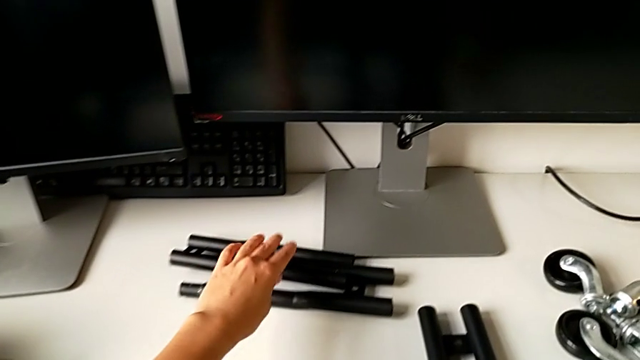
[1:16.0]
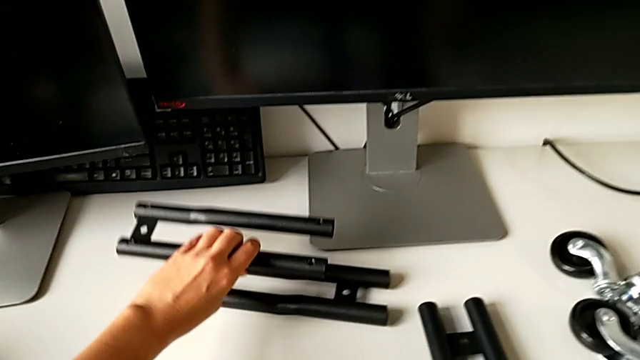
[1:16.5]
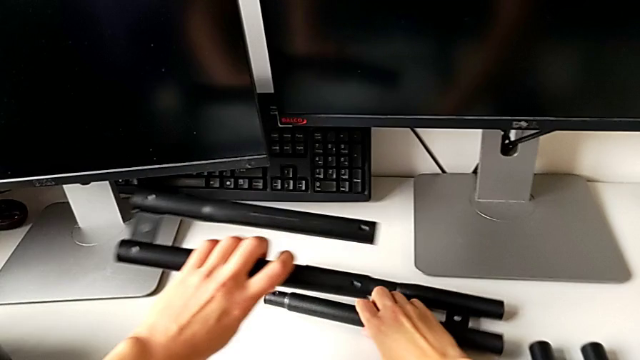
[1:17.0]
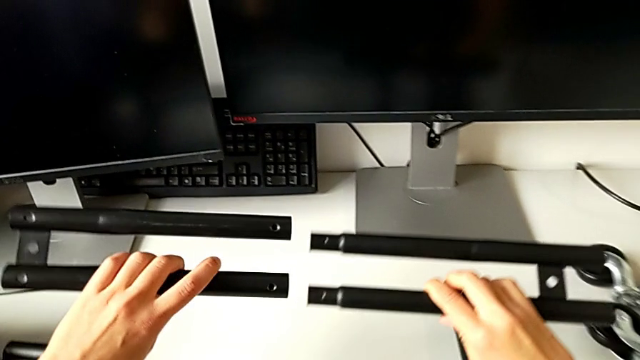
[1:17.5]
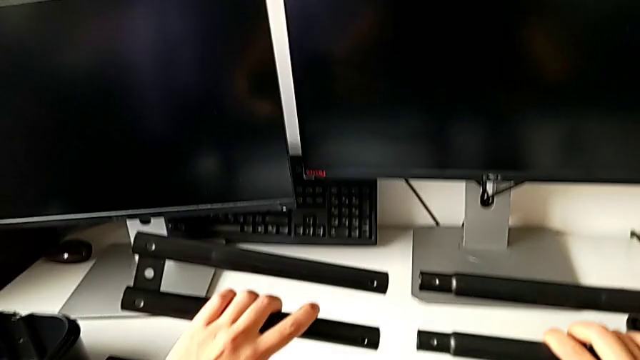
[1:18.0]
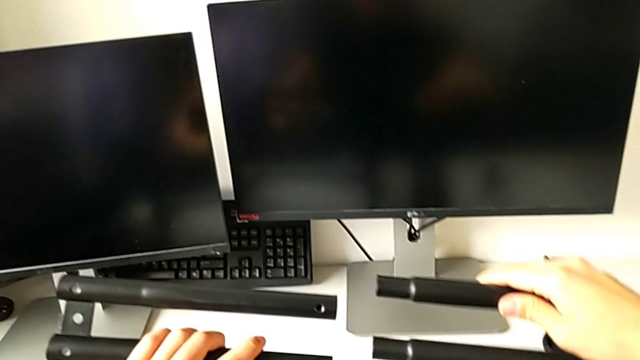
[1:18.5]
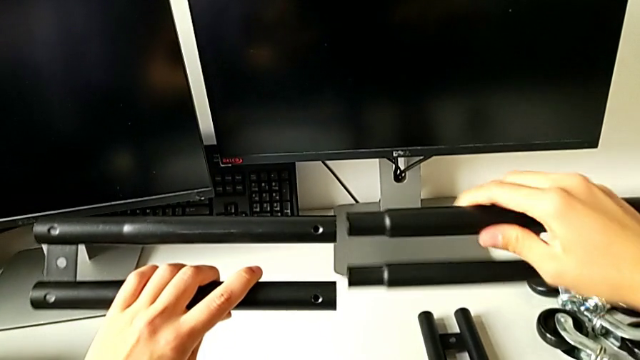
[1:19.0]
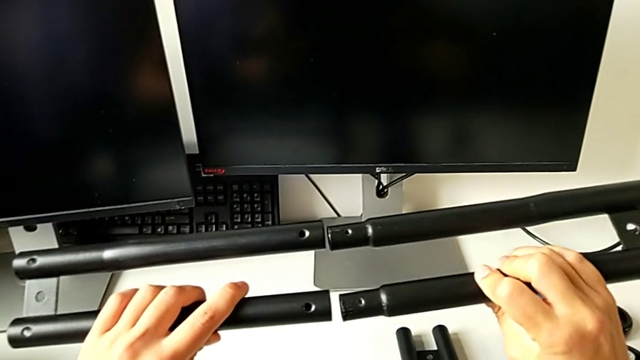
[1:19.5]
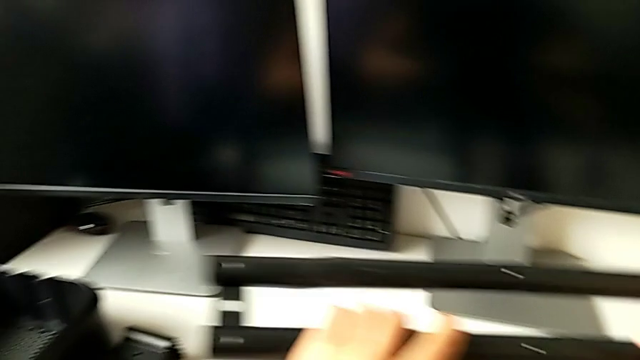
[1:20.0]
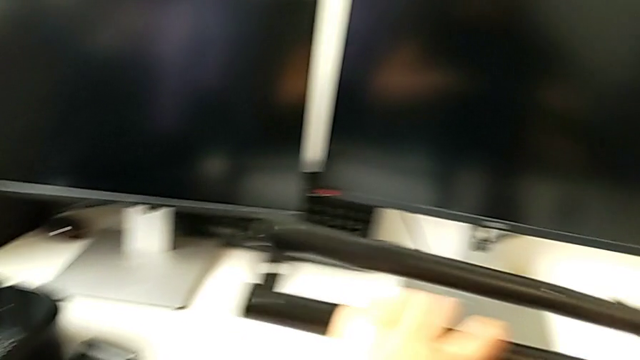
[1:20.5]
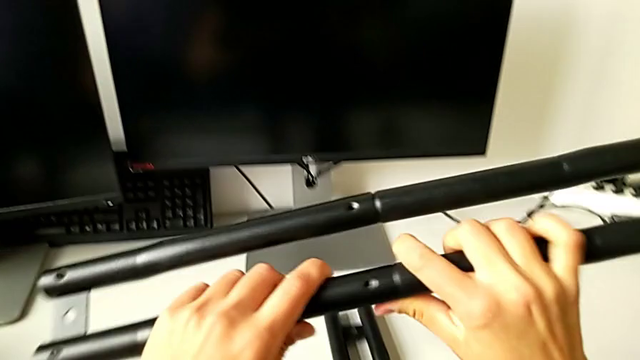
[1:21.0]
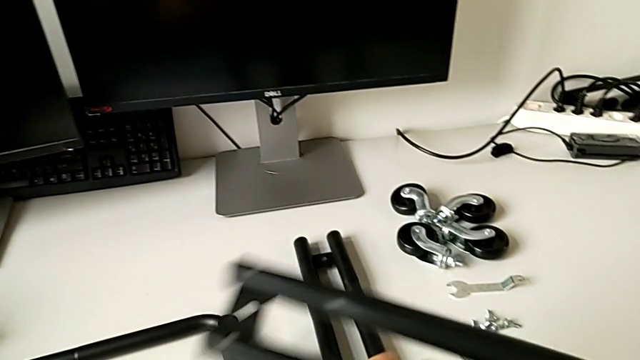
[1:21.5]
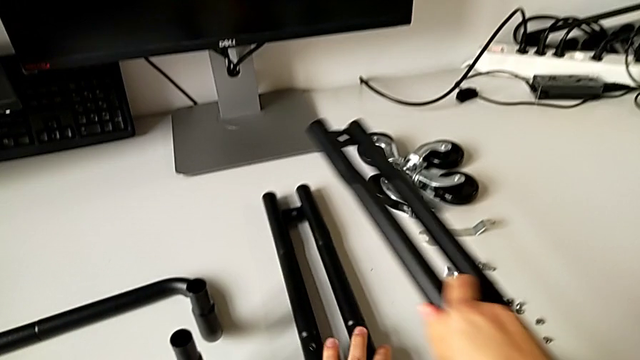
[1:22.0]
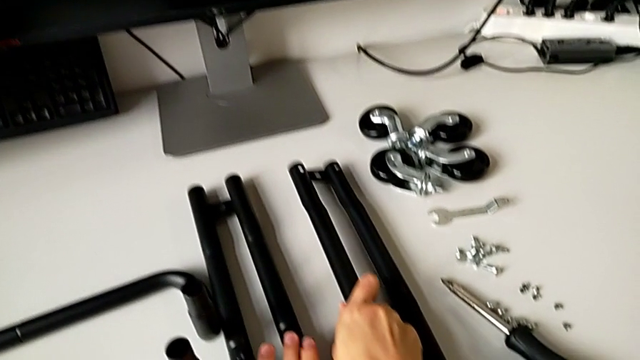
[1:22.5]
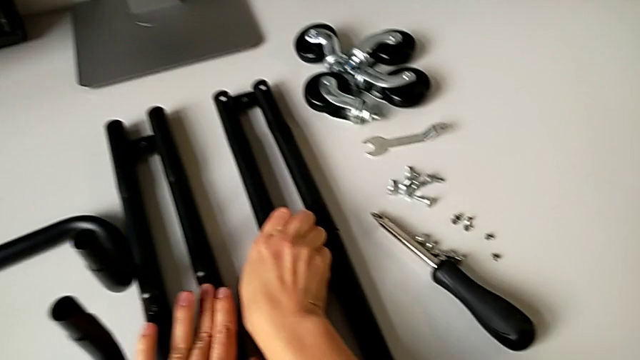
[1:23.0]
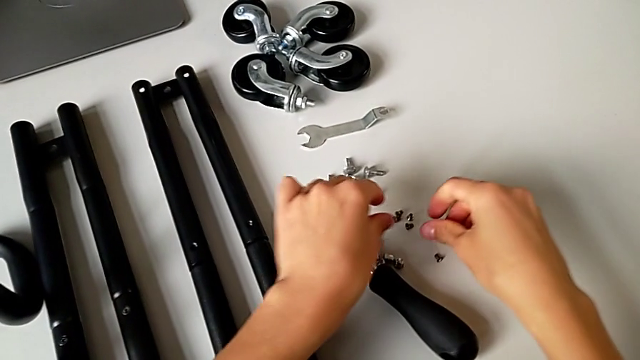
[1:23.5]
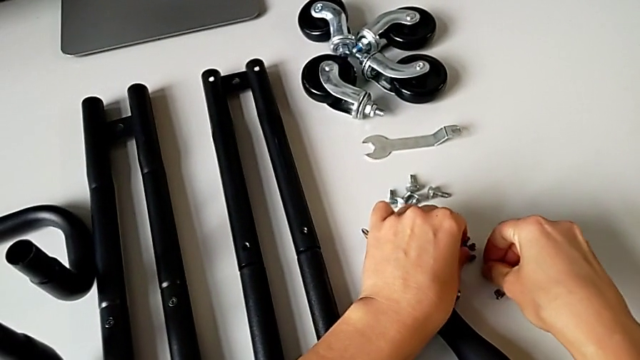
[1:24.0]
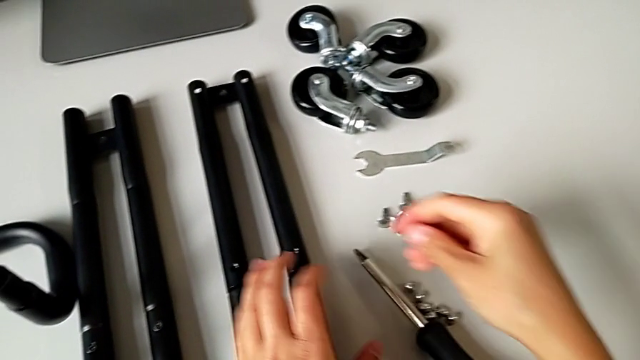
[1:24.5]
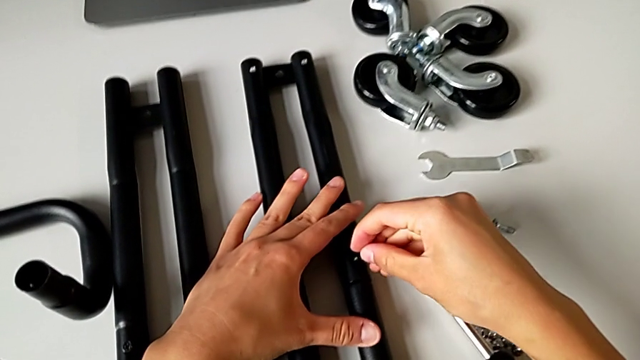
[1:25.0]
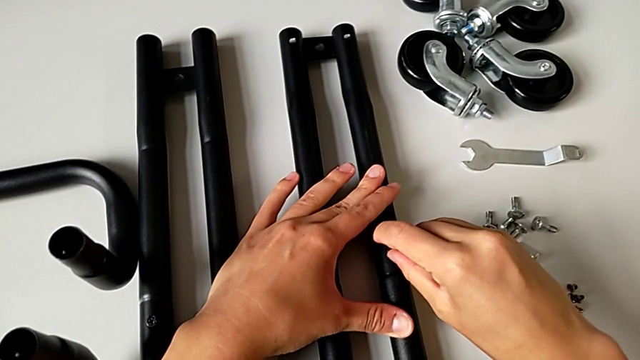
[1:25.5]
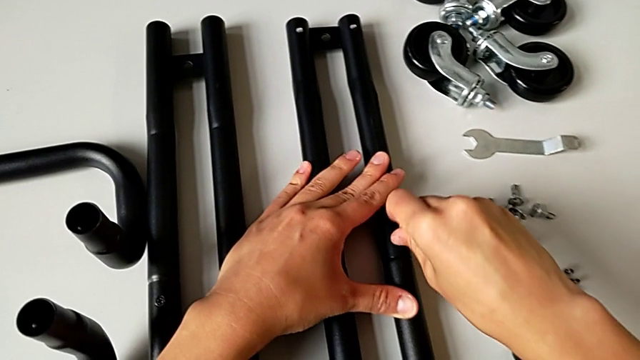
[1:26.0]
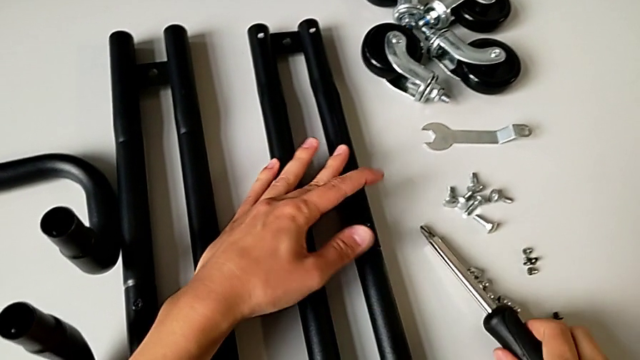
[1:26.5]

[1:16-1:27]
The camera wearer is assembling the first sidebar. They assemble the second leg, place the leg, grab the first screw and place it.

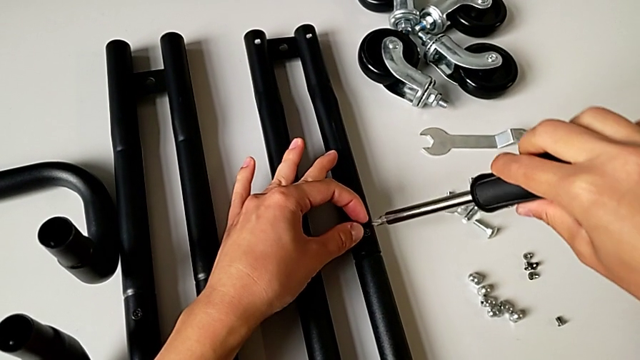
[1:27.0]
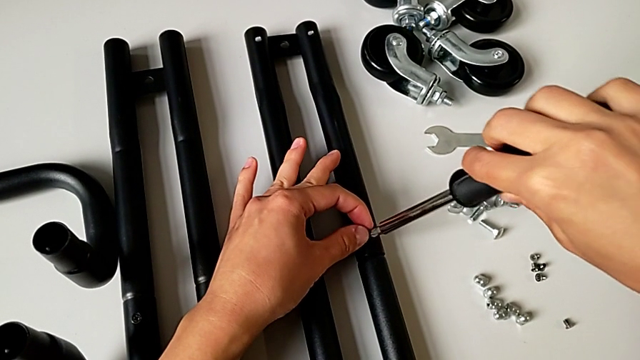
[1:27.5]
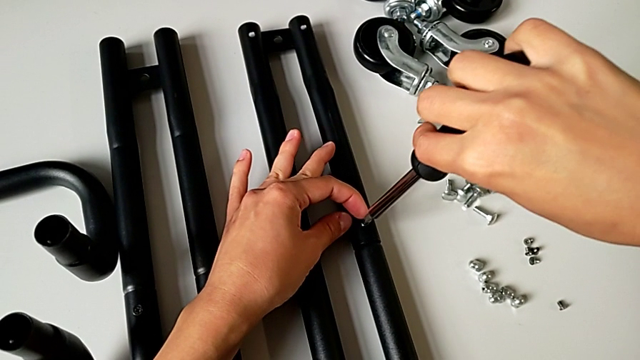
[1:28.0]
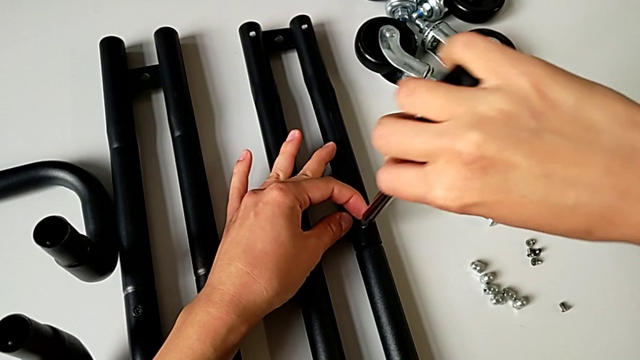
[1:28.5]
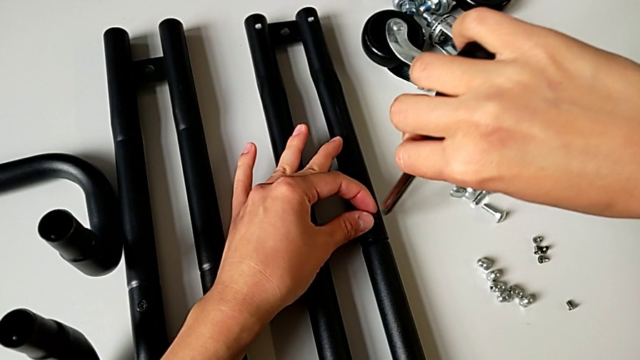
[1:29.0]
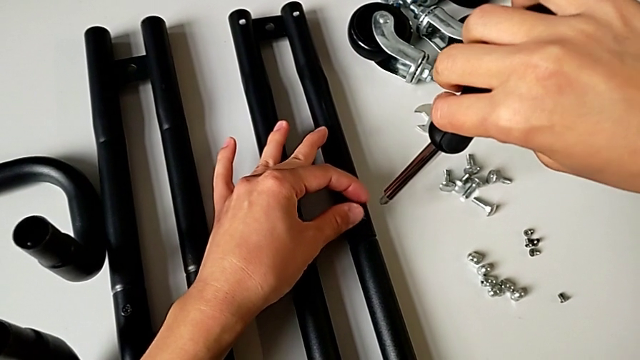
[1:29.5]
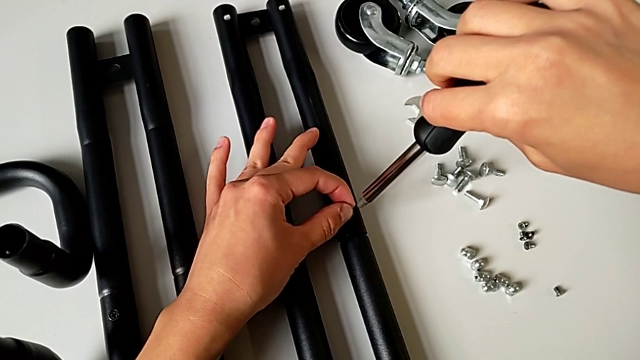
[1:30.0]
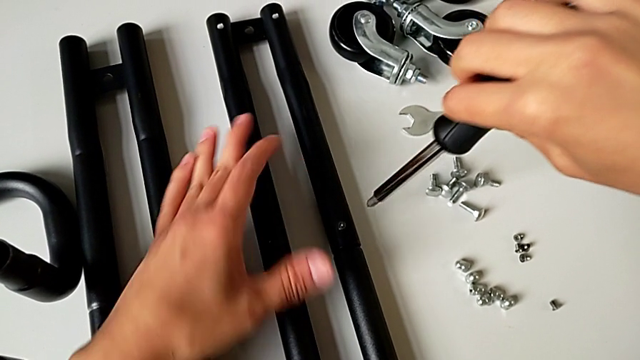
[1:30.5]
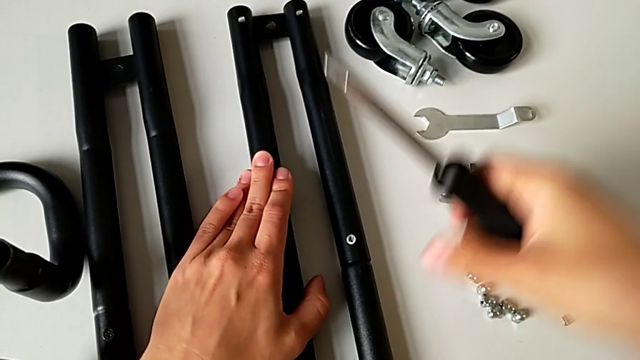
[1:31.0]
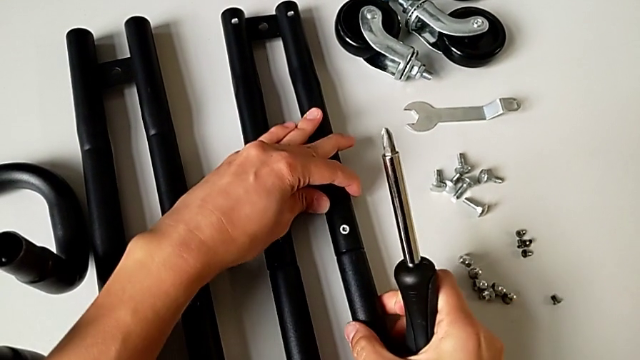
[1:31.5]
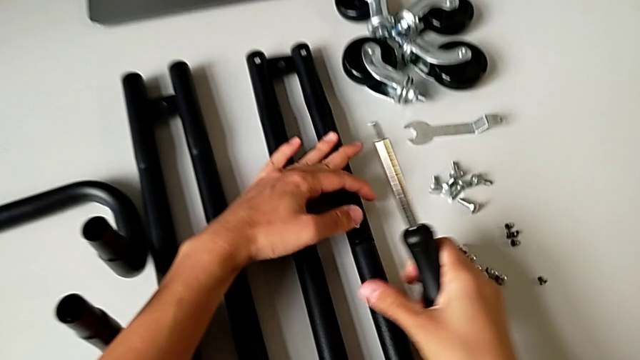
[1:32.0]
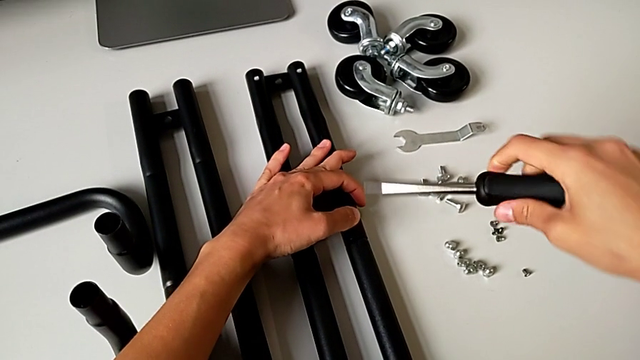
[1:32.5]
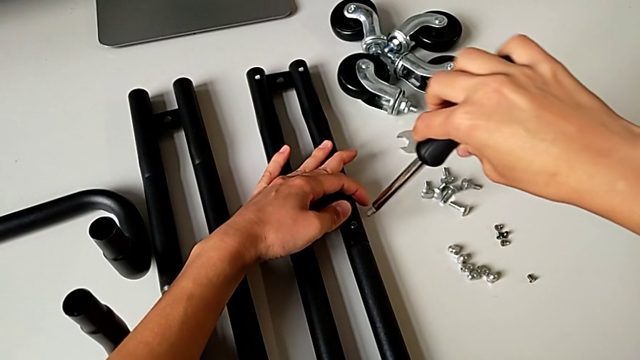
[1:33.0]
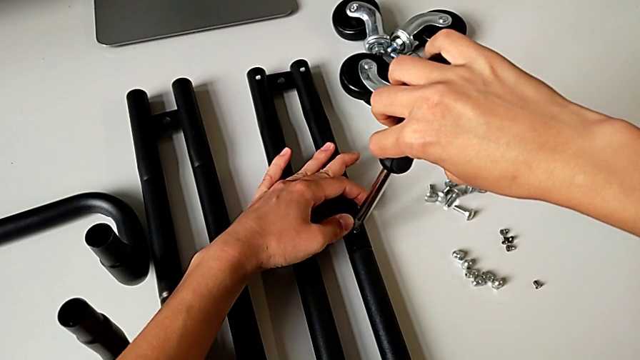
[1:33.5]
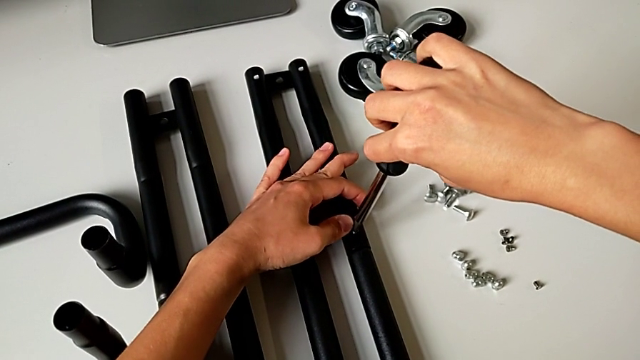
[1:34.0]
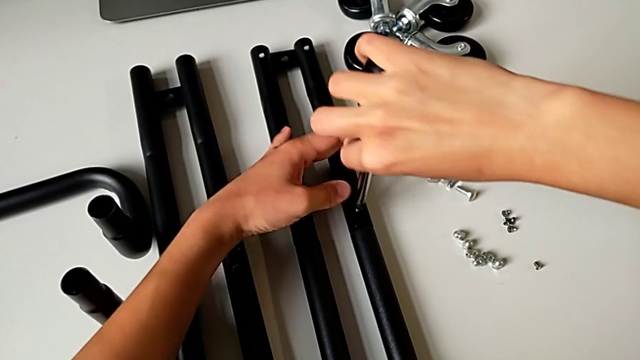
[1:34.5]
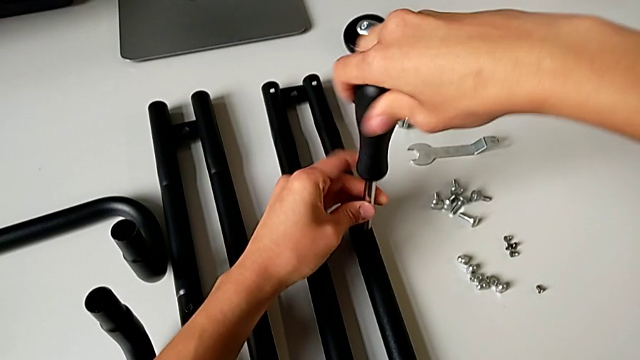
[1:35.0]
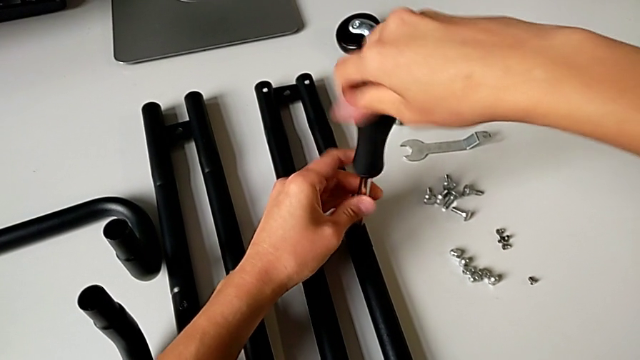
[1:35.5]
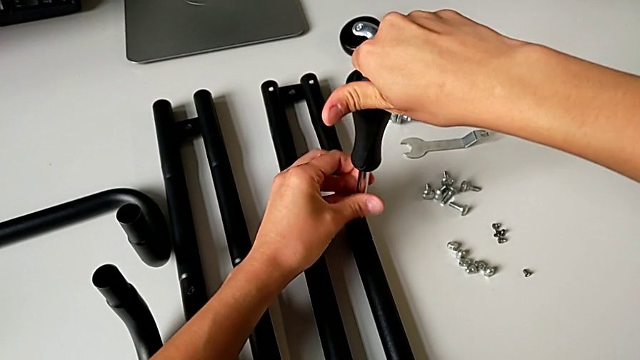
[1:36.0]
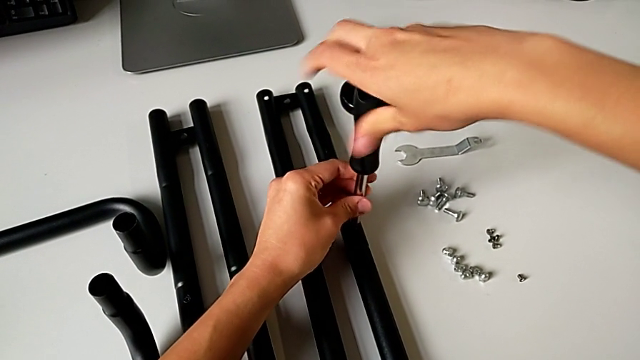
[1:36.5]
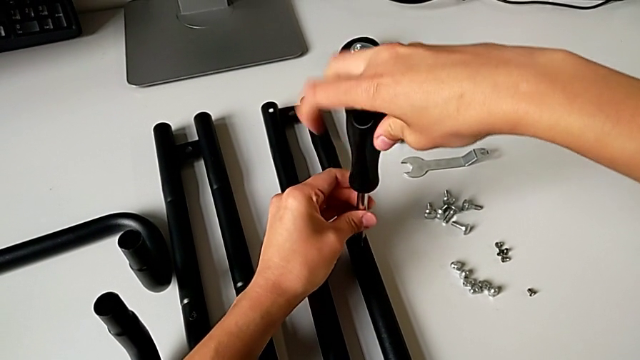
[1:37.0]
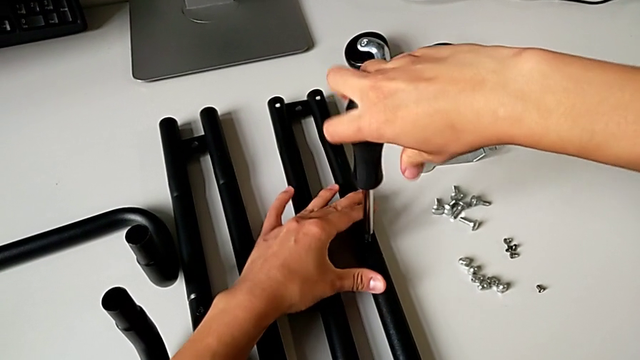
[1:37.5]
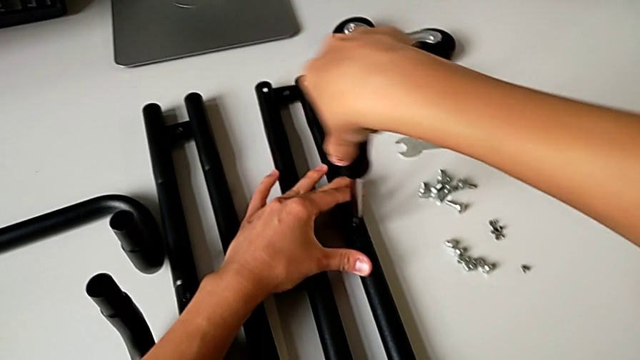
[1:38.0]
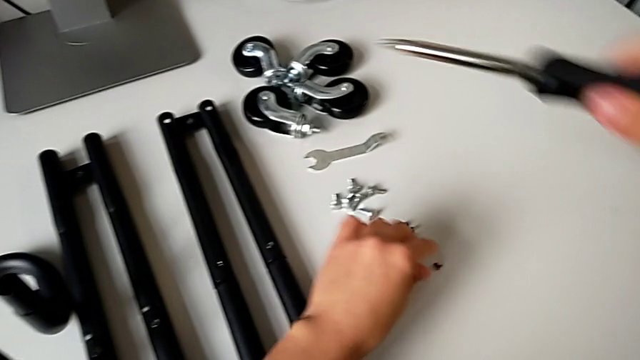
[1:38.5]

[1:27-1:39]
The camera wearer is assembling the first sidebar. They place the black screwdriver, grab the leg, place the black screwdriver and screw the first screw.
